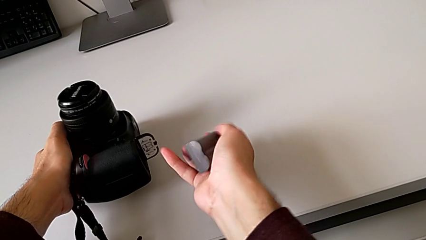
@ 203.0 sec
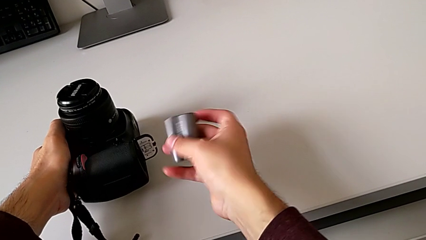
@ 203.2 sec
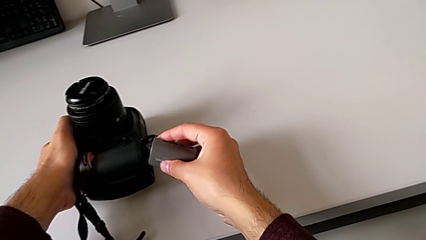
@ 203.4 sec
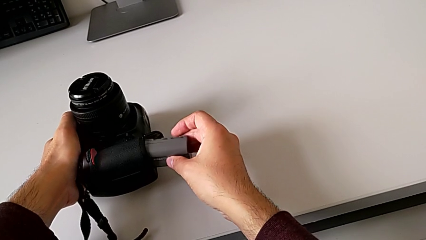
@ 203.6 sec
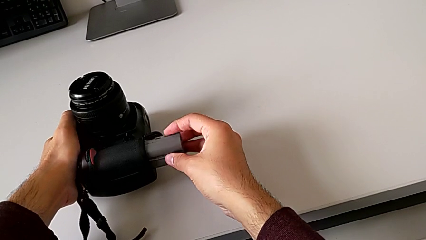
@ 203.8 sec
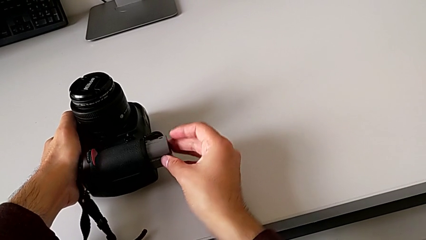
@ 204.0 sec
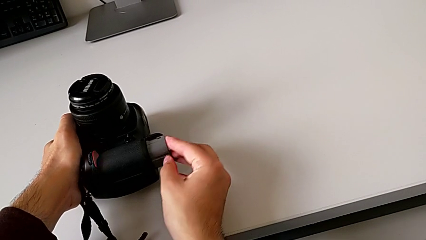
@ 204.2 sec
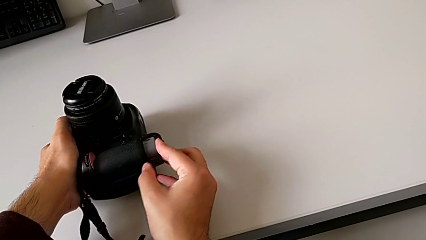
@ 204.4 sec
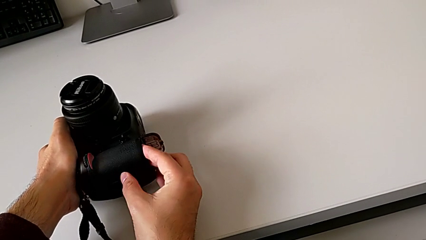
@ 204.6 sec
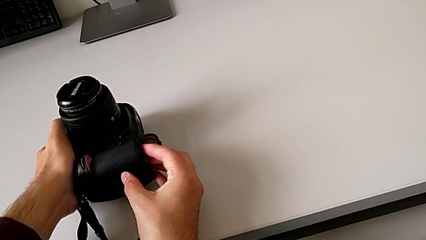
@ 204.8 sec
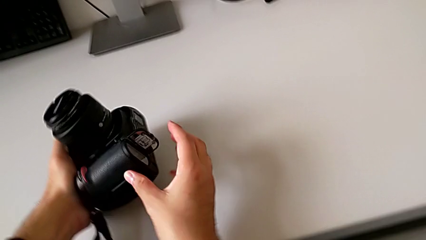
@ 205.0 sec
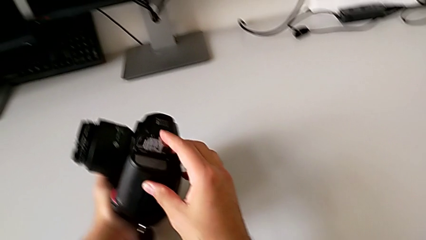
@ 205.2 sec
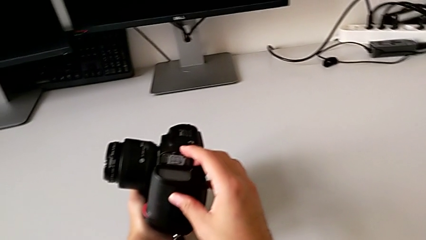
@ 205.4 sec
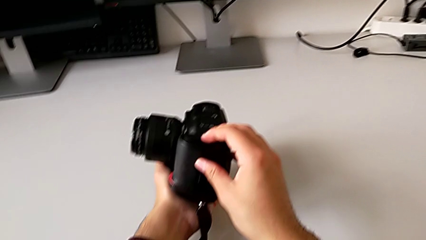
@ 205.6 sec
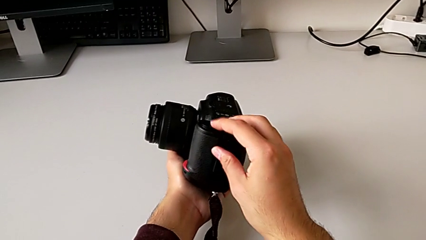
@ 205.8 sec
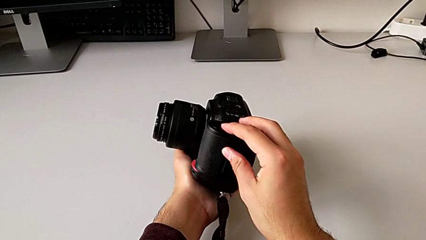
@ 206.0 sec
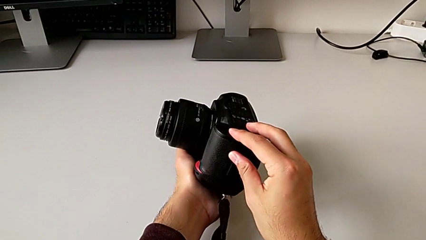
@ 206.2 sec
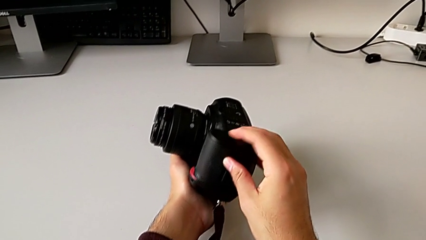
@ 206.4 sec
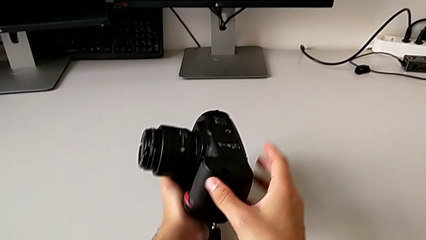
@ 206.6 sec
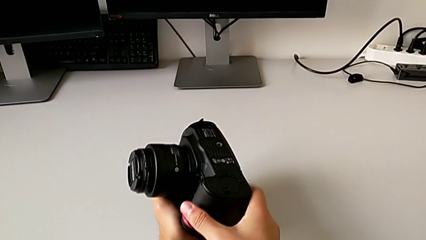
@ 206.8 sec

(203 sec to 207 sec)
The camera wearer is putting back the battery into the DSLR. They flip the battery, insert it and close the battery door.

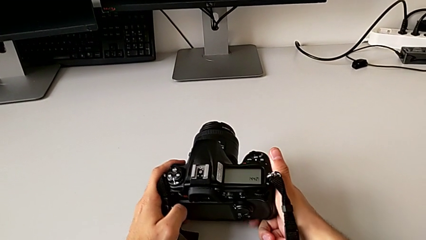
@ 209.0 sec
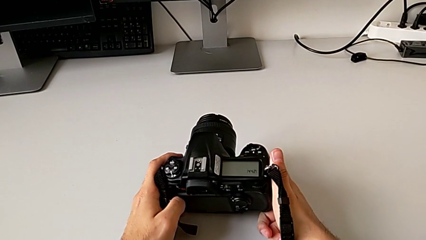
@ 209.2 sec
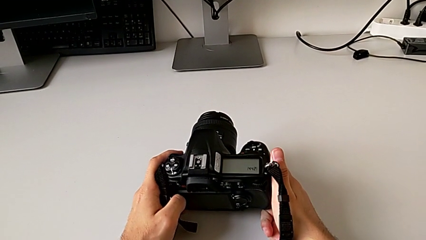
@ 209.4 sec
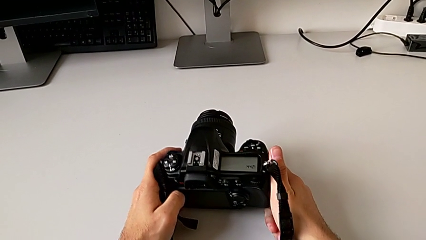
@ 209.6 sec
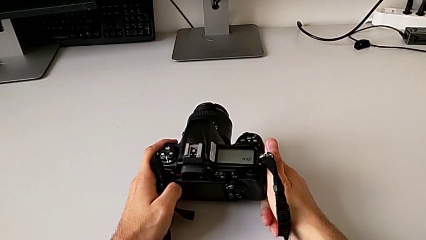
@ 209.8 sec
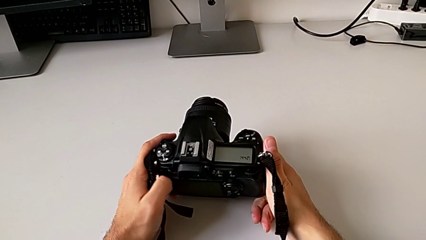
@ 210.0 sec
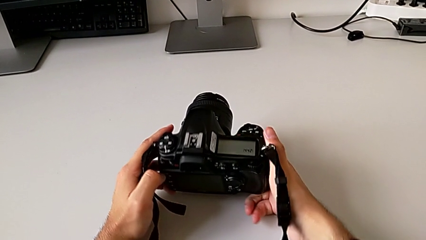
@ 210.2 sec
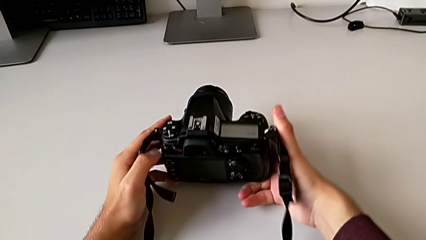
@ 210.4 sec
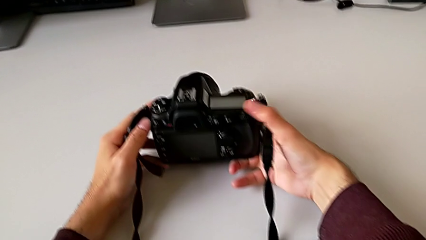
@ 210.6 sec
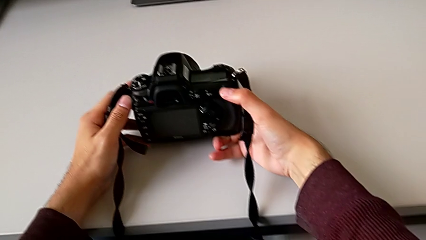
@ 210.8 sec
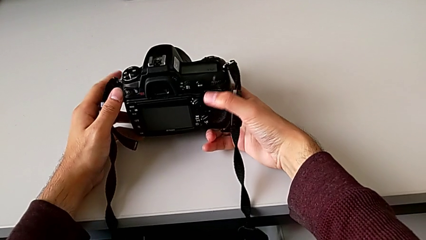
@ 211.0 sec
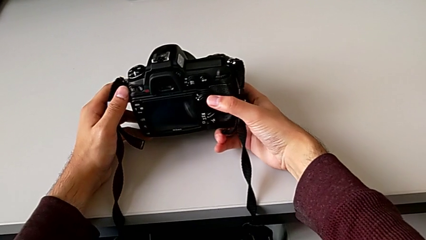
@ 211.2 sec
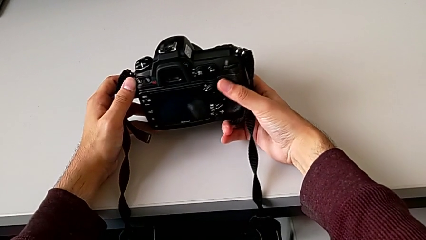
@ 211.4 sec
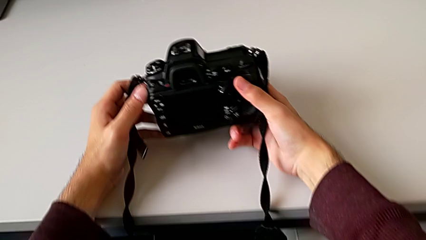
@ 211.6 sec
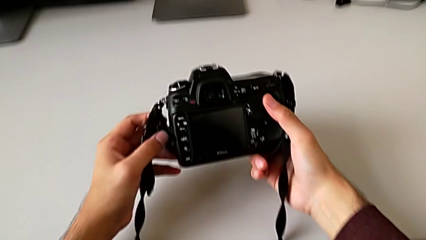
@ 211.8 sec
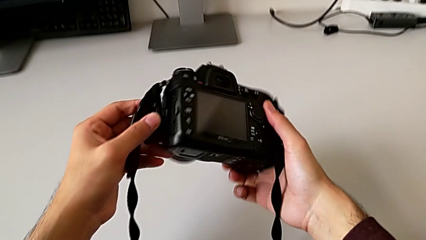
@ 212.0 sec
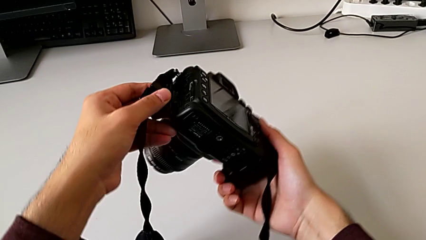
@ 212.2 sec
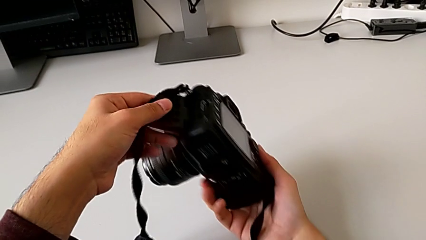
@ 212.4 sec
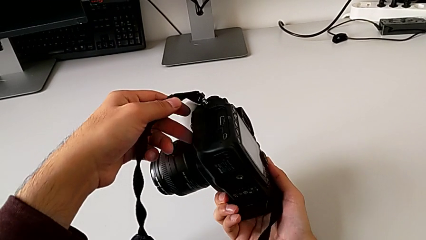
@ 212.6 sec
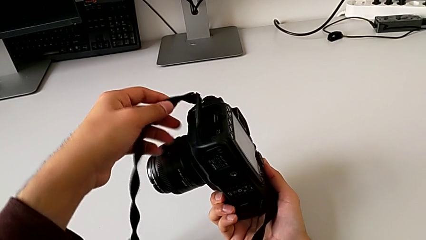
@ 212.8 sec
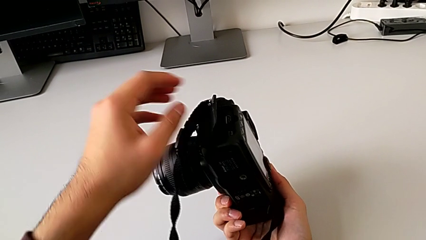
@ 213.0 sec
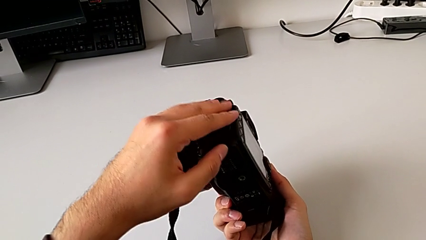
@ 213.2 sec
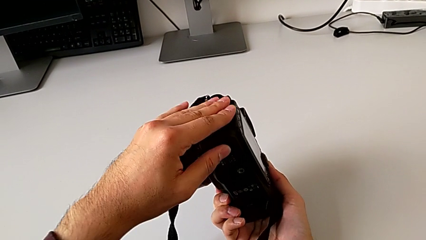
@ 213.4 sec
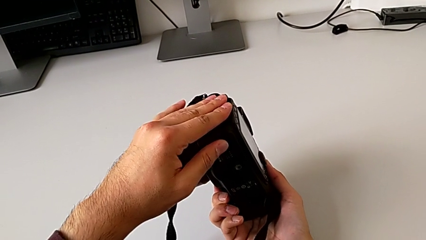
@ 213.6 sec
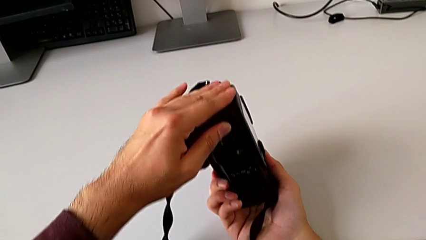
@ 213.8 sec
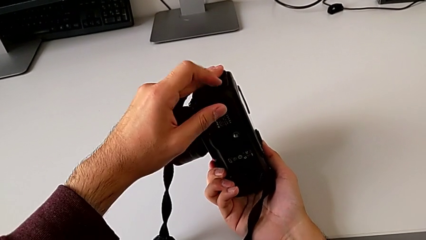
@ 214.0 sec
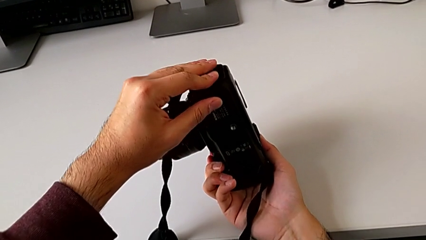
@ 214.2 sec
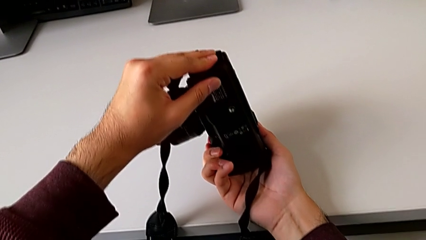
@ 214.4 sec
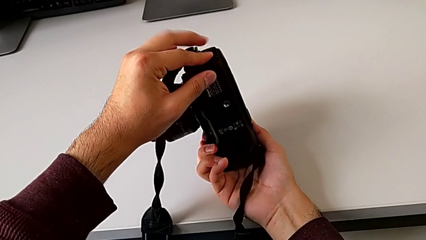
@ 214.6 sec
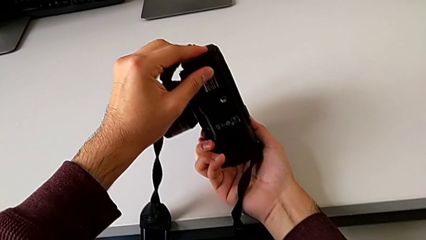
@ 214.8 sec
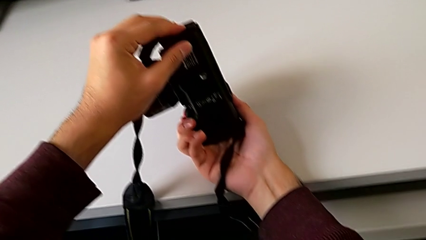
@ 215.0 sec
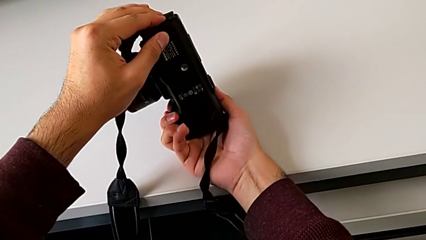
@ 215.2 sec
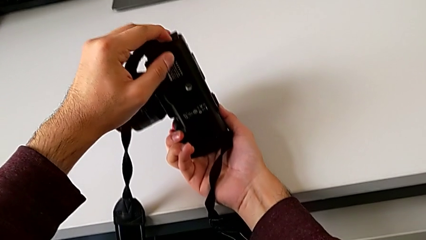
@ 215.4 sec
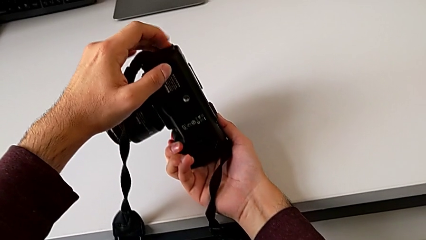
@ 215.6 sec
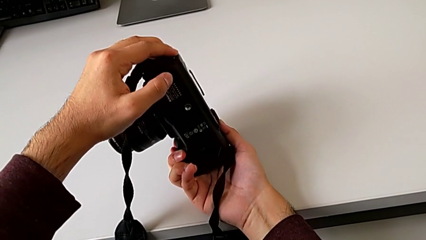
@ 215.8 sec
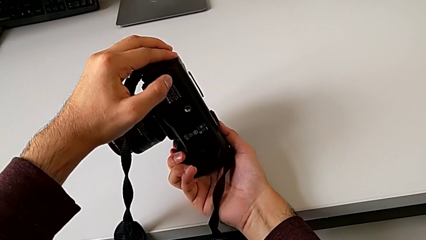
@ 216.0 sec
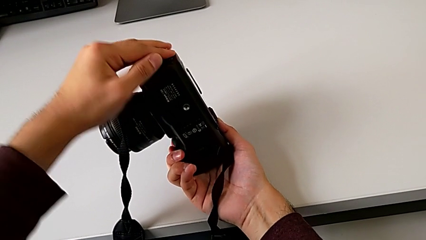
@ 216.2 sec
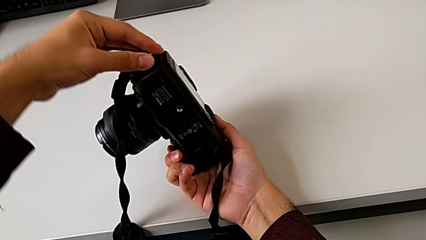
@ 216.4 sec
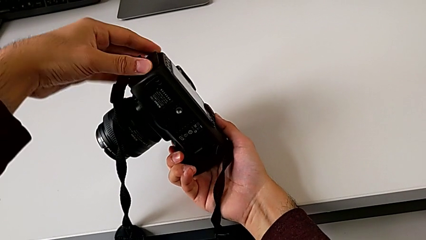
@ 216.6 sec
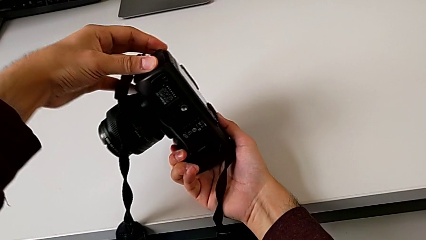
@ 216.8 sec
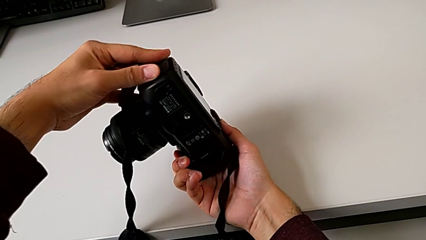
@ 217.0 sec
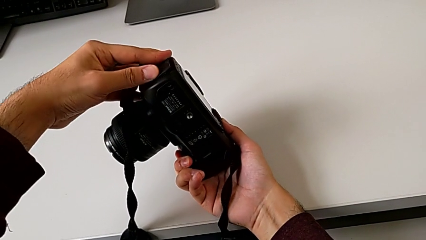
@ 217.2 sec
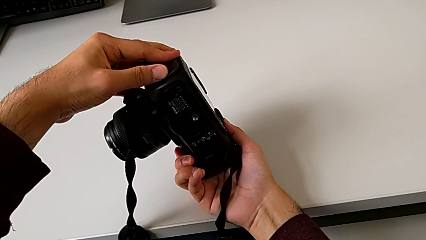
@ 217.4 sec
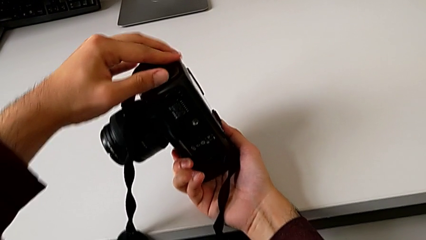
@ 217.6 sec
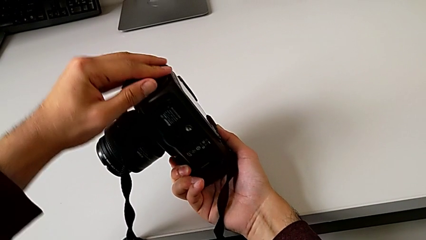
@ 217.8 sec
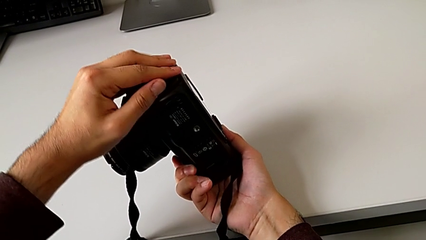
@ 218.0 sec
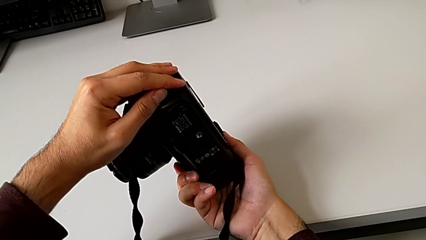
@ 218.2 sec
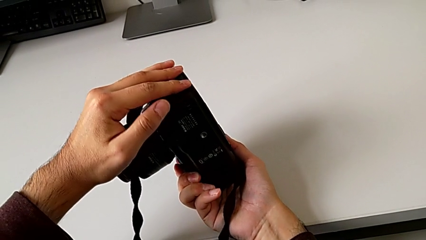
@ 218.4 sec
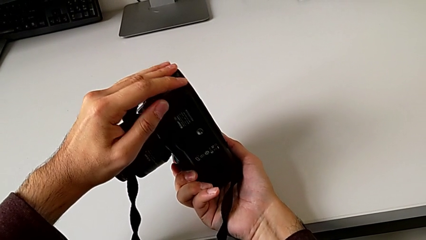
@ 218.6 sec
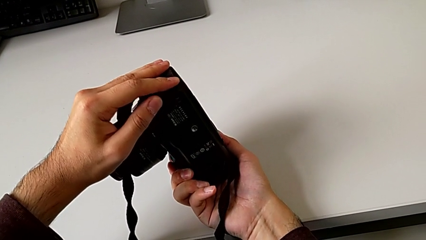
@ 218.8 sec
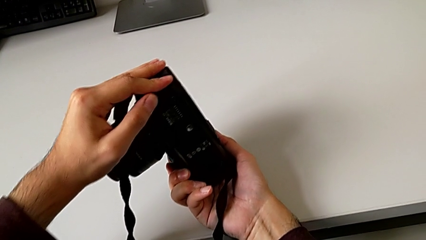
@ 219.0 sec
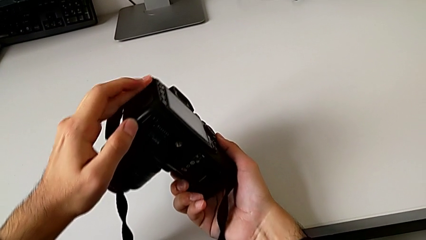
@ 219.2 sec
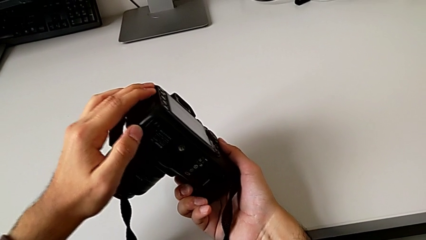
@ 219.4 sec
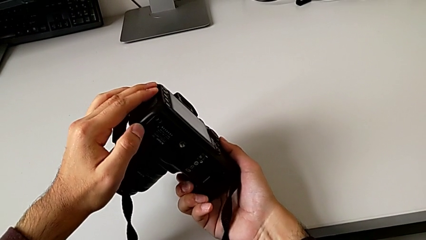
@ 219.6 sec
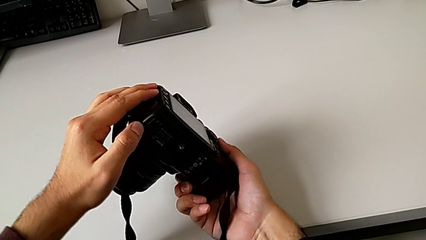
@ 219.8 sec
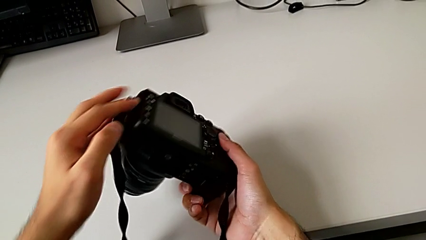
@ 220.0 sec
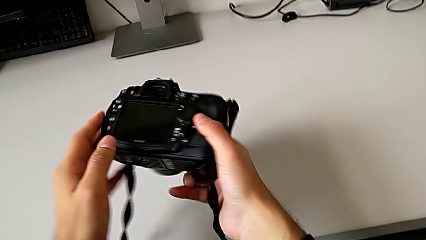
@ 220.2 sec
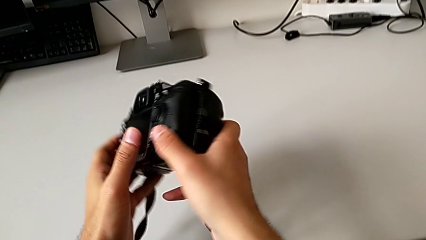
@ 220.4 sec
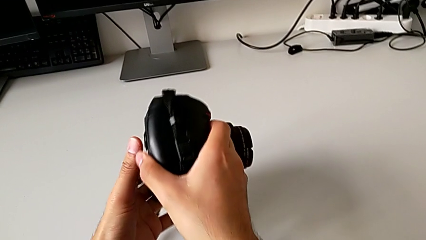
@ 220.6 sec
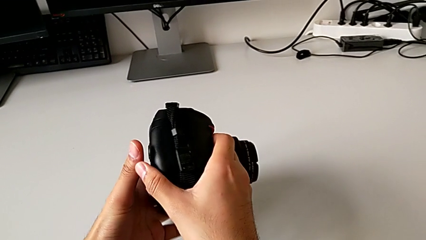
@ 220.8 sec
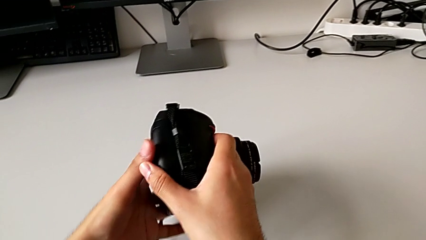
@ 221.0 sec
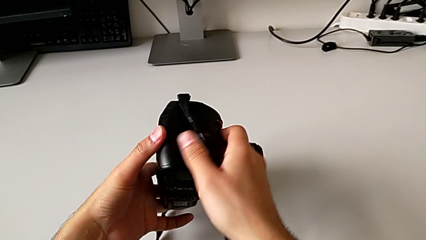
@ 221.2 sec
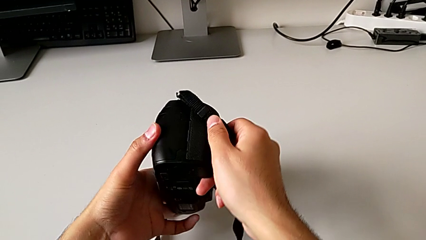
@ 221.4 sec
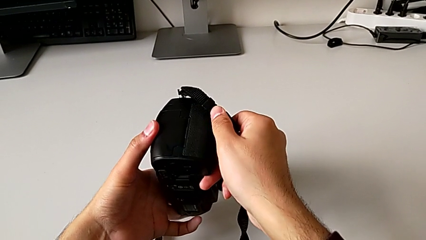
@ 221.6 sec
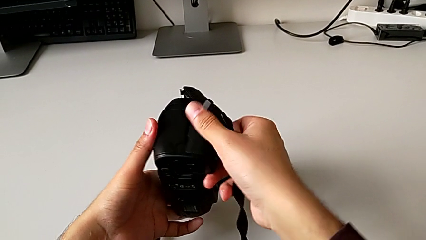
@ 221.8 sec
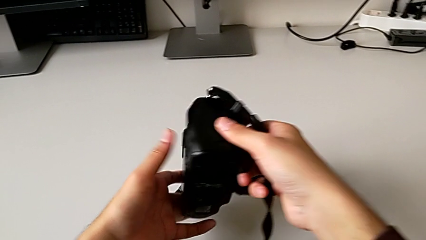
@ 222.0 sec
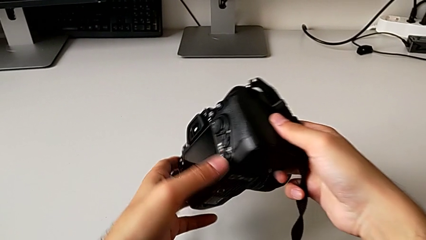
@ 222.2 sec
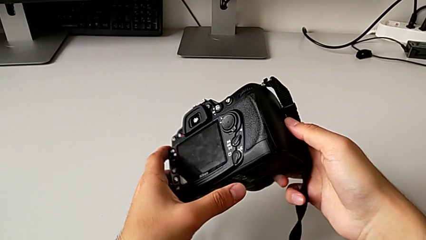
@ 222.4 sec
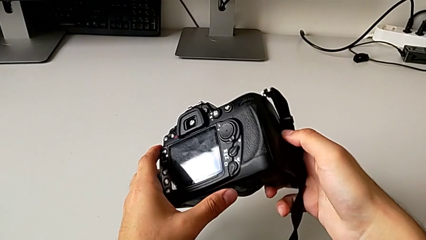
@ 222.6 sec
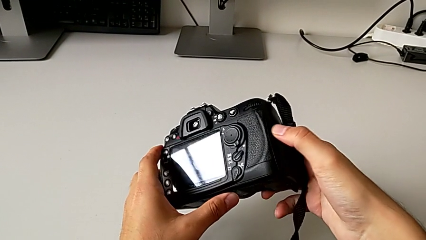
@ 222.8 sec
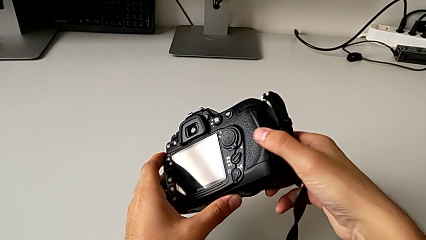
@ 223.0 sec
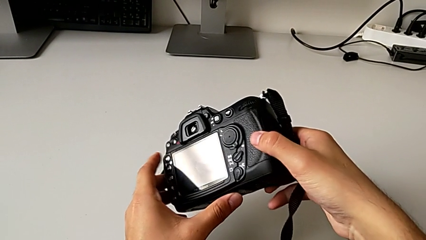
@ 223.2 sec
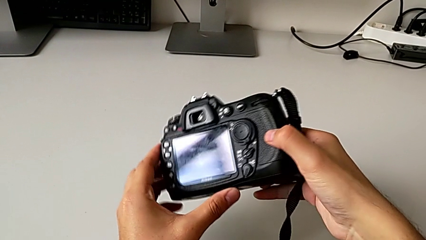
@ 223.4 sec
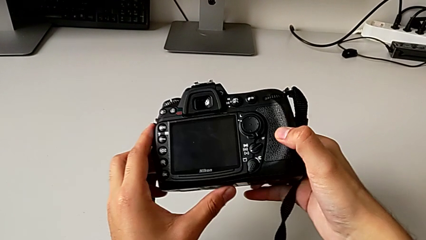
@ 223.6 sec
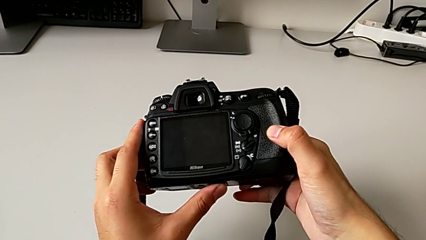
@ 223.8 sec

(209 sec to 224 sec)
The camera wearer is changing the SD card. They inspect the DSLR, wrongly open the wrong lid, close it, grab the lens cover and rotate the DSLR.
